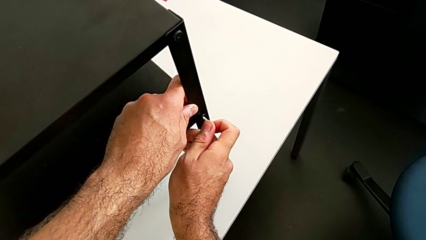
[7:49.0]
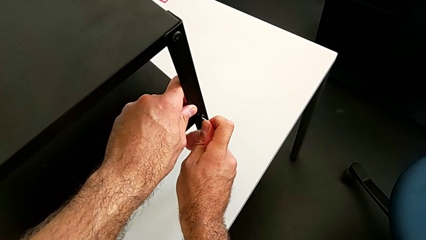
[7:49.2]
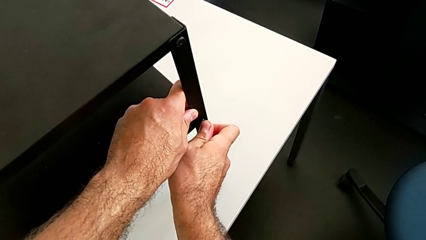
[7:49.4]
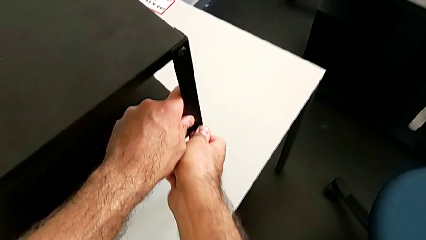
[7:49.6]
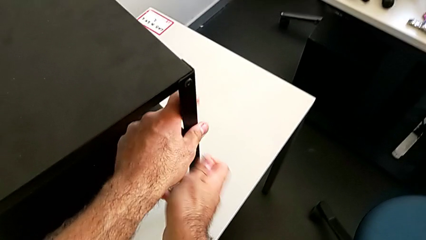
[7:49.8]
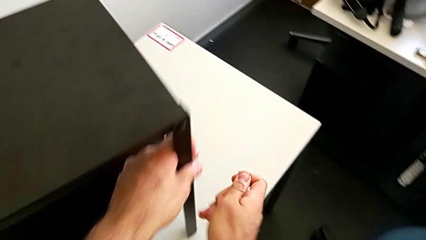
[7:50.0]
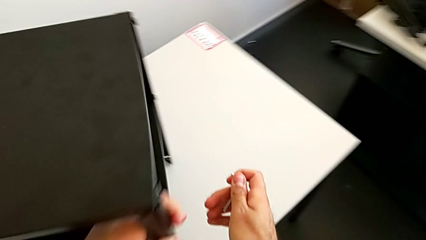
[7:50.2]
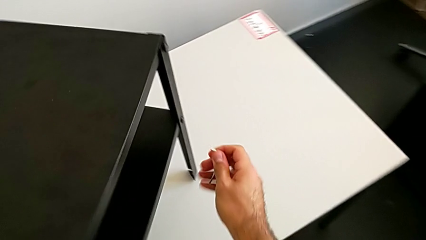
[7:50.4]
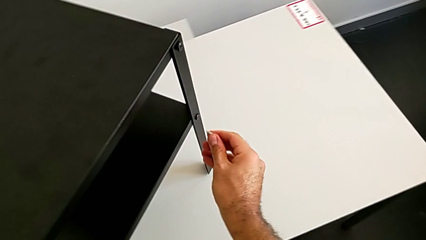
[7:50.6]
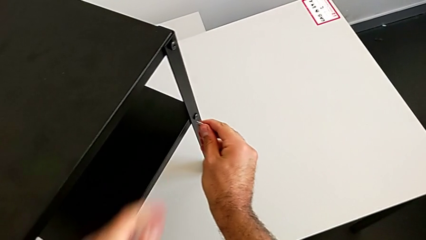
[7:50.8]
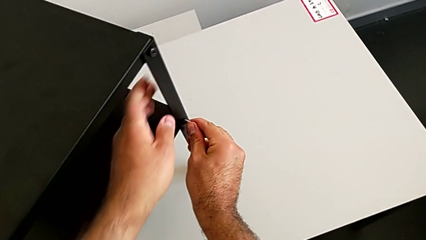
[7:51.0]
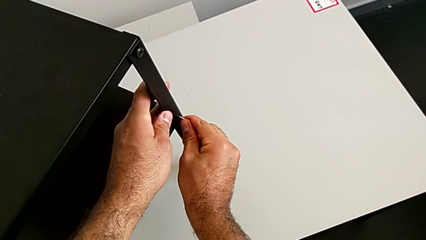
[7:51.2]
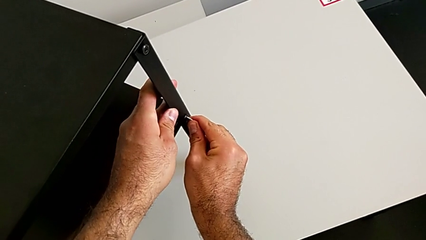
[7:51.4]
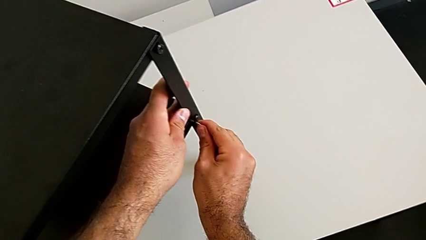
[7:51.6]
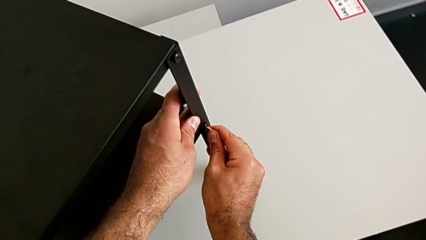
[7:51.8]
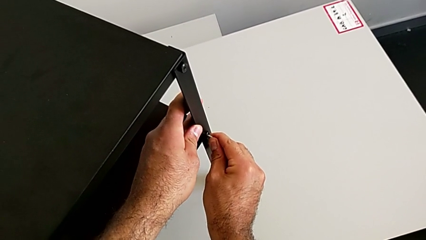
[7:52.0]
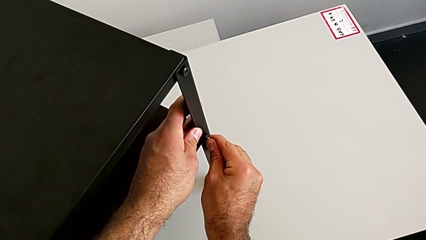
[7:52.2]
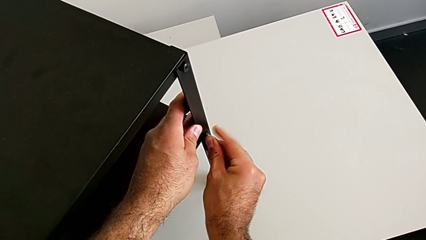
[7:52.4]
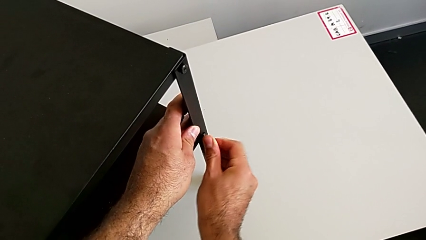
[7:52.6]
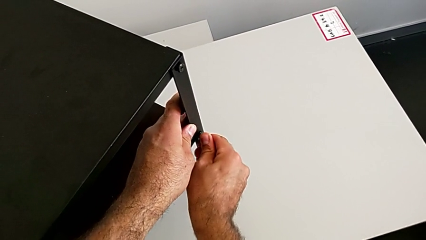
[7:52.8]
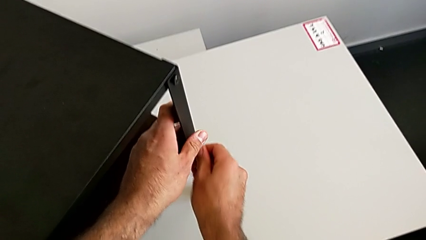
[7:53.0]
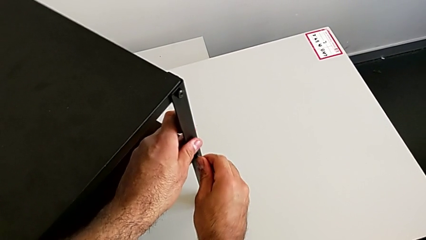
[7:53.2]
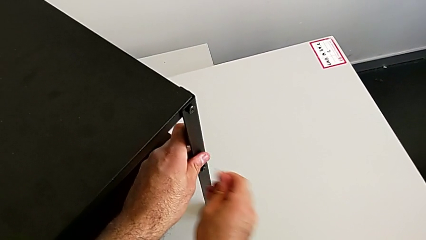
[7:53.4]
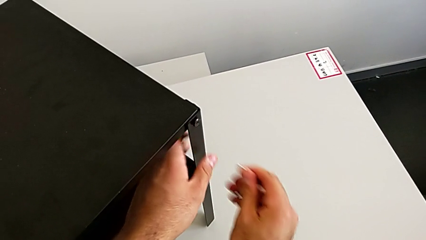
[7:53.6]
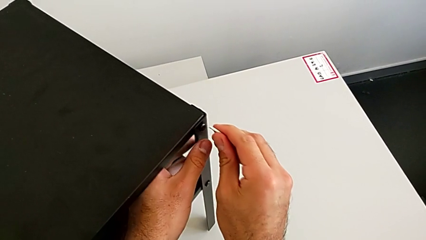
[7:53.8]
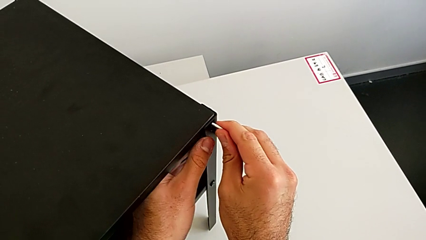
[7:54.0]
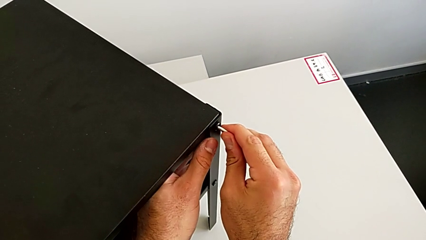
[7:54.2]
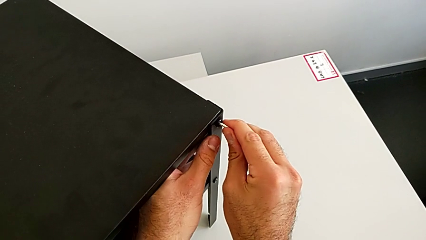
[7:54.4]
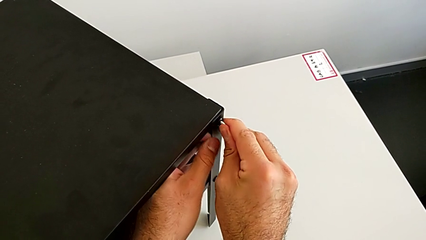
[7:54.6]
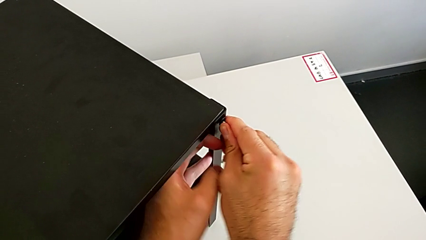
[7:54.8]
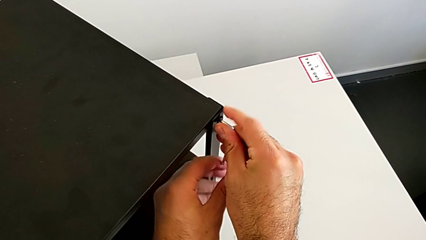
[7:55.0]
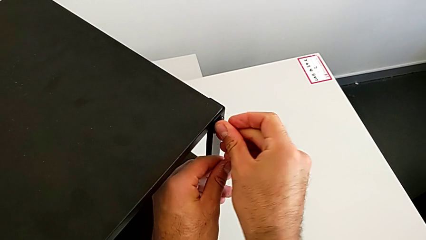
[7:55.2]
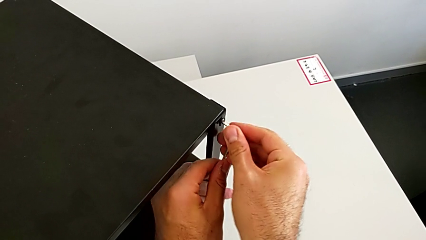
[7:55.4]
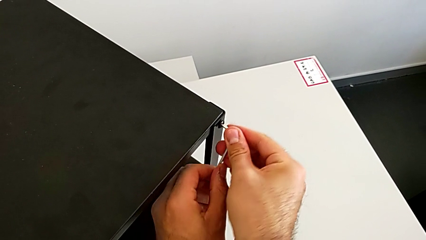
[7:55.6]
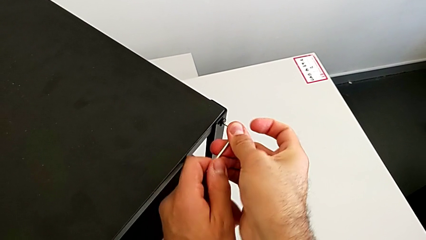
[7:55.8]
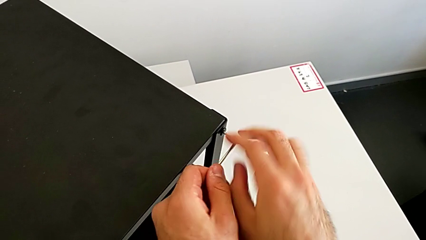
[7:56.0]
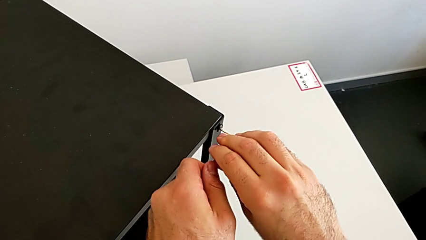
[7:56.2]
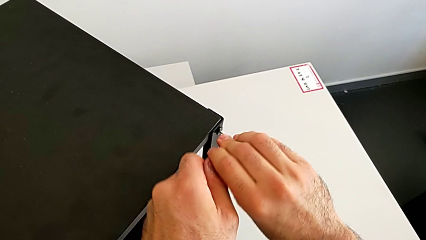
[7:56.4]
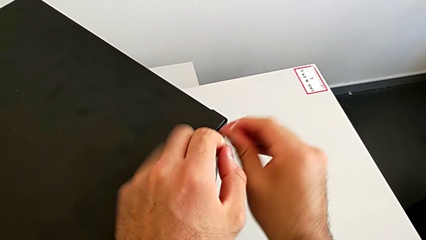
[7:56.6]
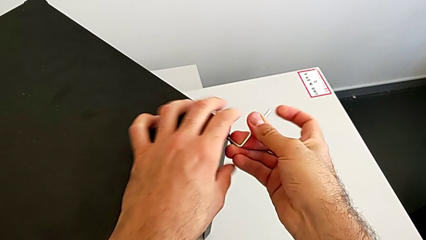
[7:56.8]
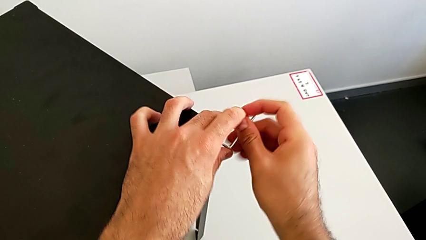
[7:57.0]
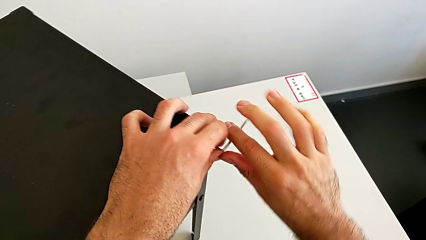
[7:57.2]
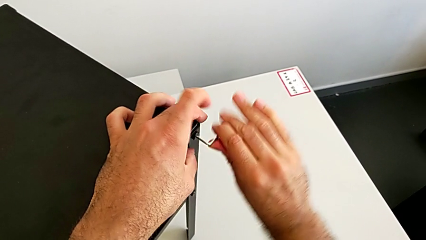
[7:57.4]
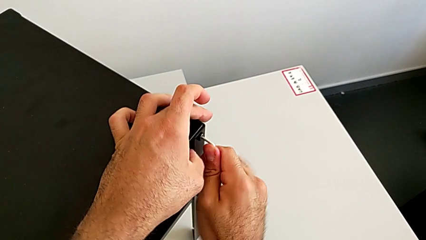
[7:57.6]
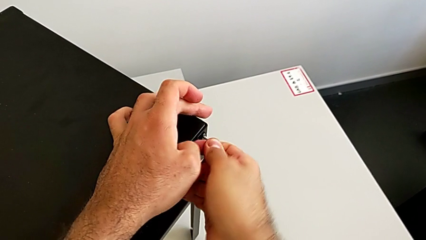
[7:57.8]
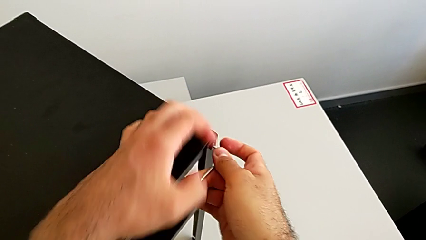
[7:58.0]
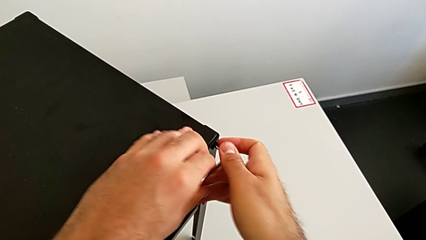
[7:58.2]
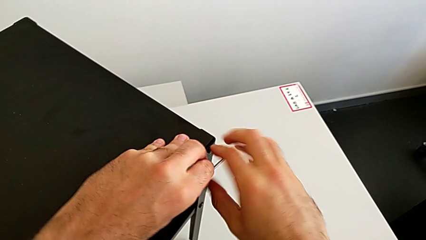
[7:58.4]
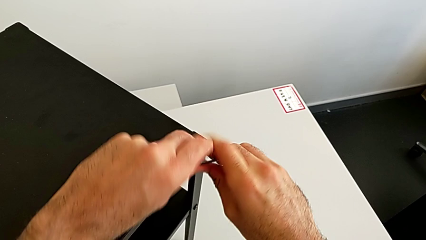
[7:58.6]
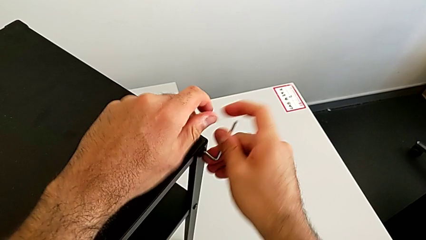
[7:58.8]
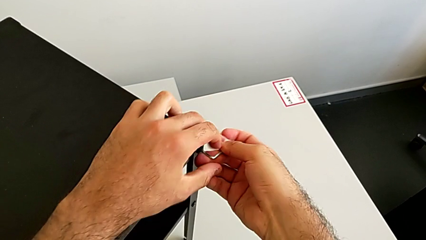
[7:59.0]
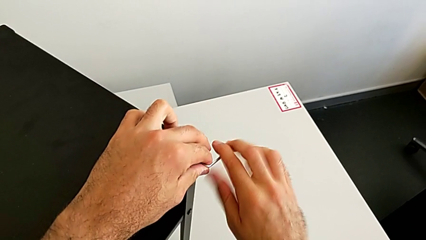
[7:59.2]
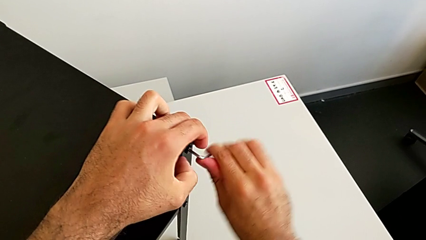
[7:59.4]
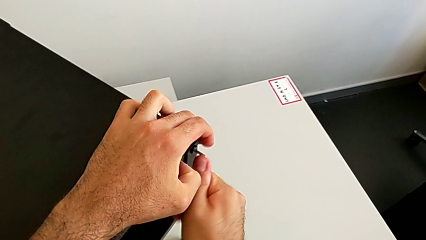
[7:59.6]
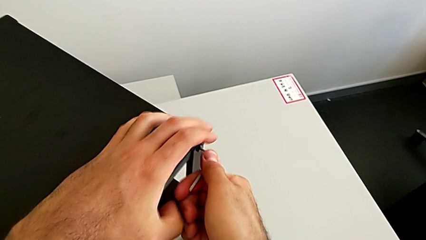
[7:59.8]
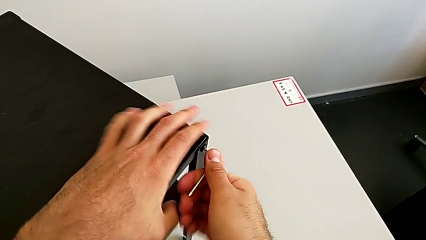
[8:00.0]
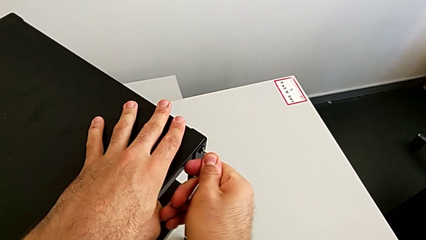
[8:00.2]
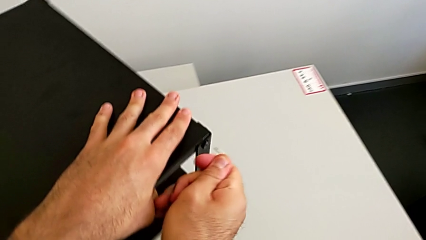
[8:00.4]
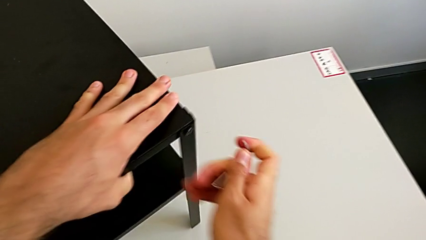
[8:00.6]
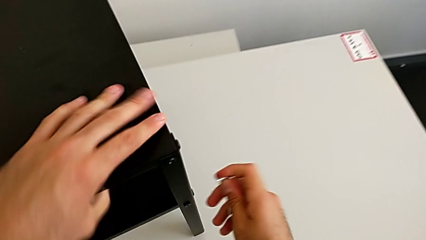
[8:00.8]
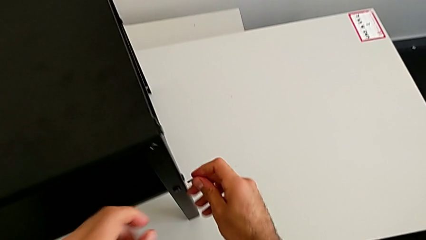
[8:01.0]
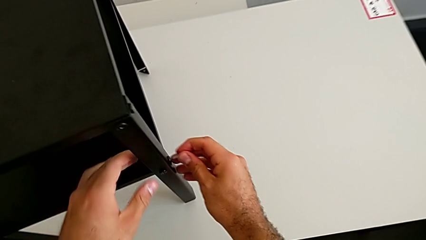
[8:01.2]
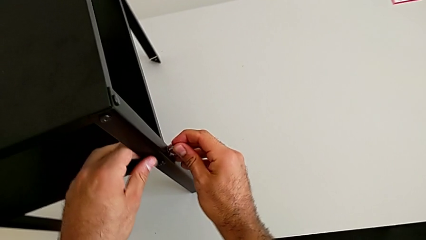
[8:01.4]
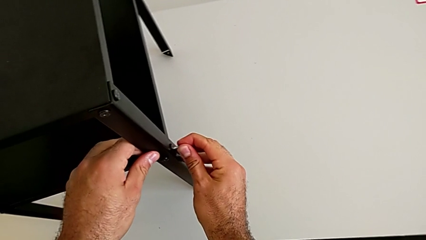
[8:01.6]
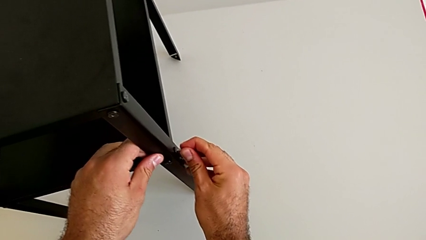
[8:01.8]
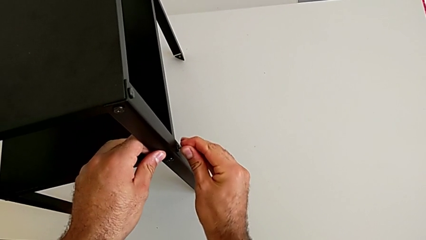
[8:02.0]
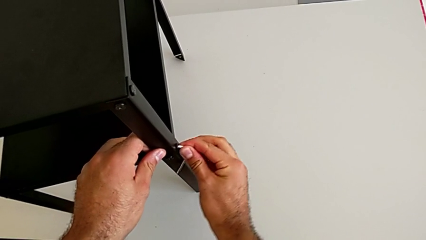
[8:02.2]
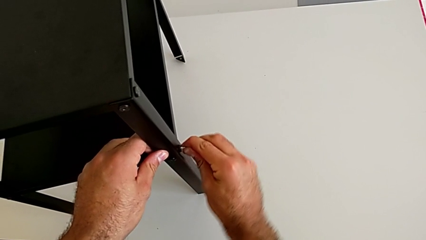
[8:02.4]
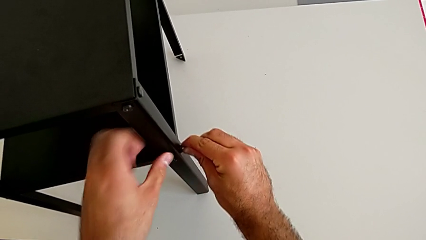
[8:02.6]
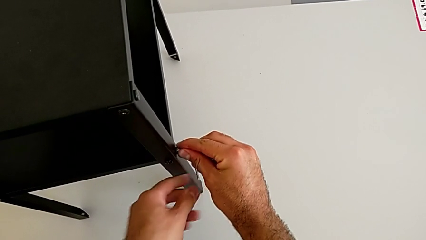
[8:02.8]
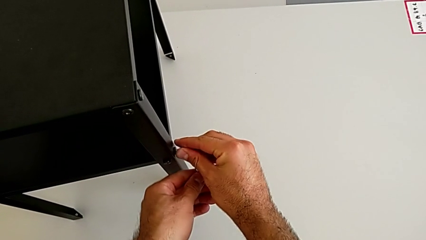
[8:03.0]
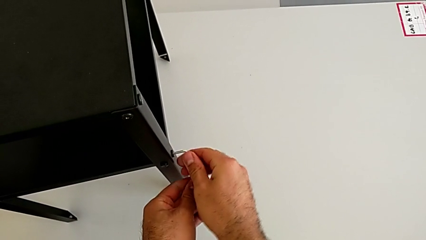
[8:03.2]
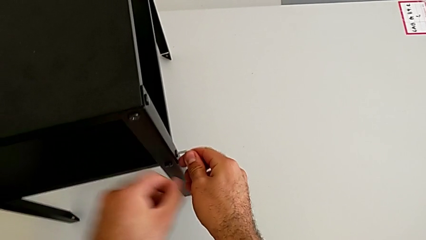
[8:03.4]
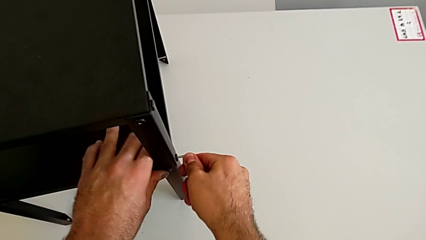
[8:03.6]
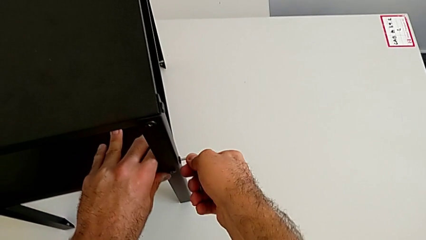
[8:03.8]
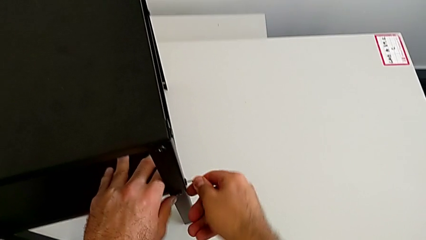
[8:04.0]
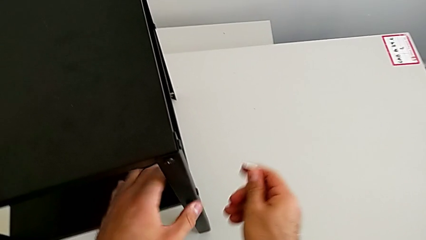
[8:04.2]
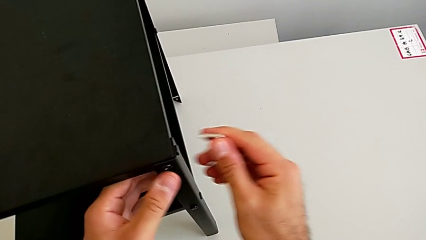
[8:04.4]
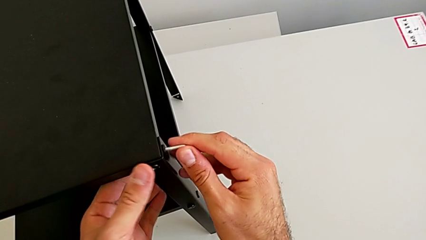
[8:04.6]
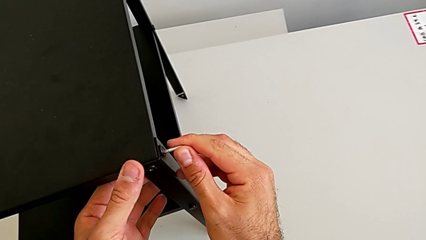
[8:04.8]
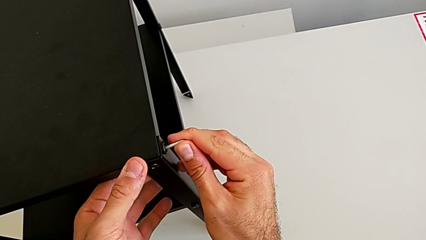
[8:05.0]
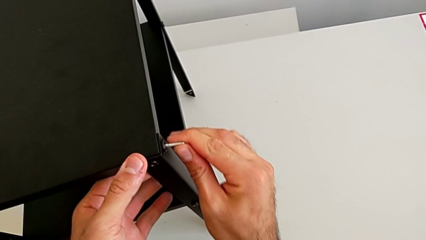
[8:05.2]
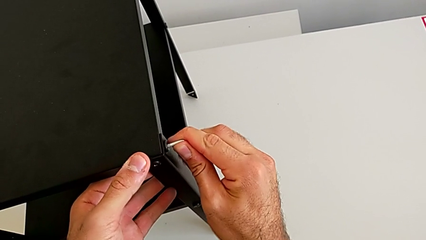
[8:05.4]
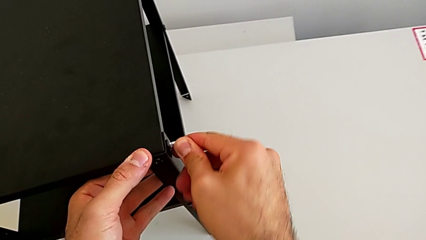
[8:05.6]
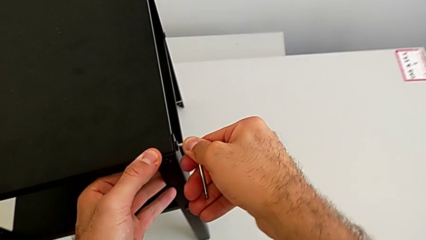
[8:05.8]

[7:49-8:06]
The camera wearer is tightening all the hex socket heads on the nightstand. They screw the hex socket head, withdraw the Allen wrench, rotate the nightstand, insert the Allen wrench, rotate it, withdraw it, insert it, screw the hex socket head, withdraw the Allen wrench and rotate the nightstand. They insert the Allen wrench, screw the hex socket head, withdraw the Allen wrench, insert it and screw the hex socket head.
